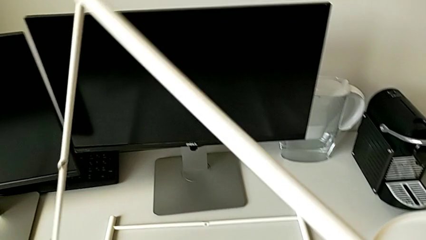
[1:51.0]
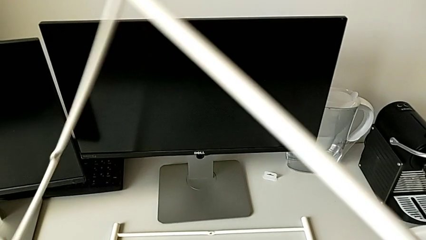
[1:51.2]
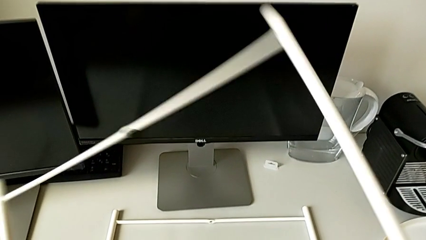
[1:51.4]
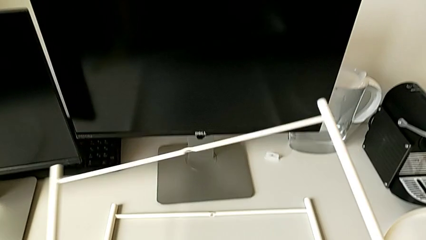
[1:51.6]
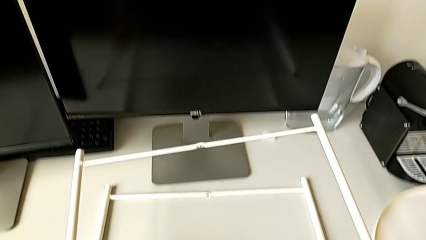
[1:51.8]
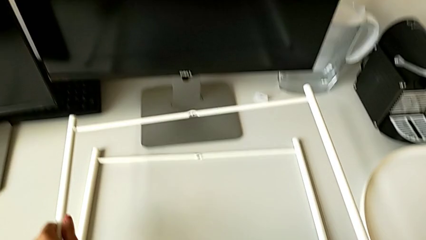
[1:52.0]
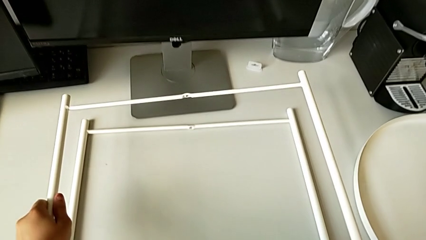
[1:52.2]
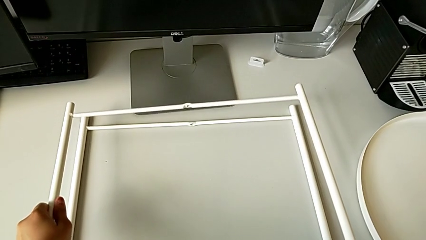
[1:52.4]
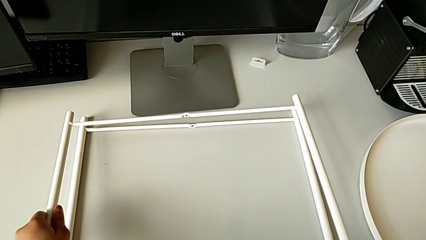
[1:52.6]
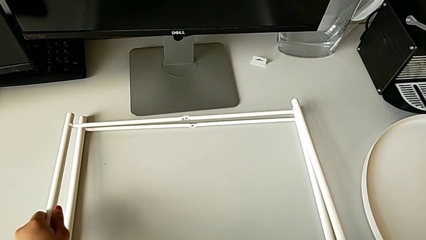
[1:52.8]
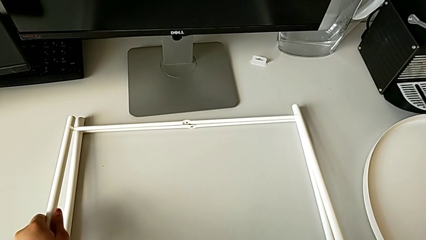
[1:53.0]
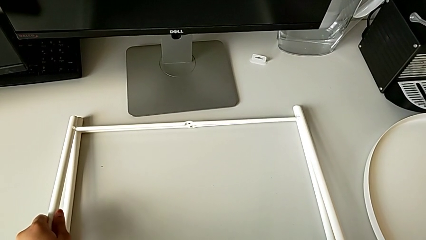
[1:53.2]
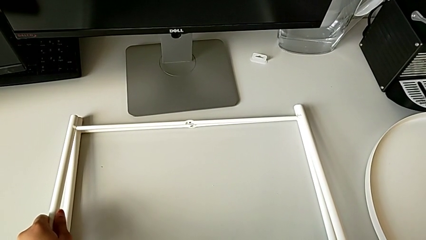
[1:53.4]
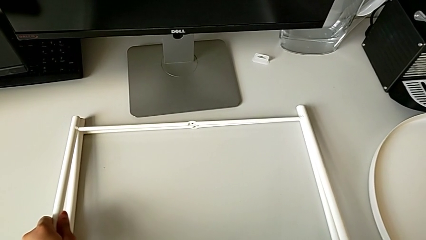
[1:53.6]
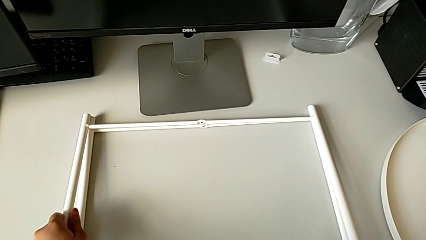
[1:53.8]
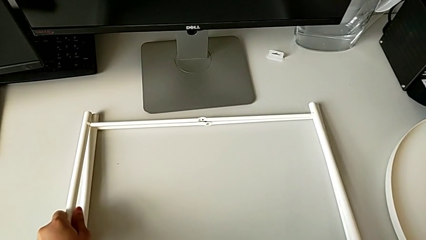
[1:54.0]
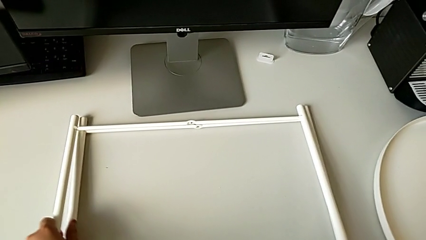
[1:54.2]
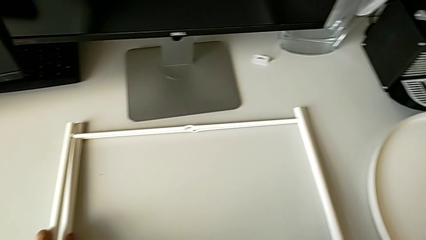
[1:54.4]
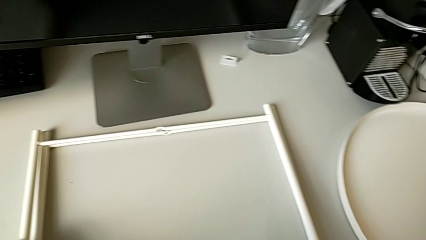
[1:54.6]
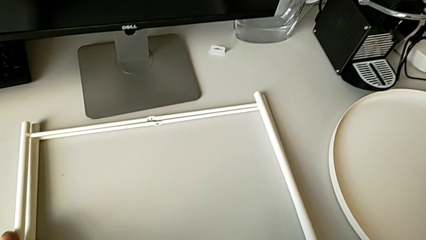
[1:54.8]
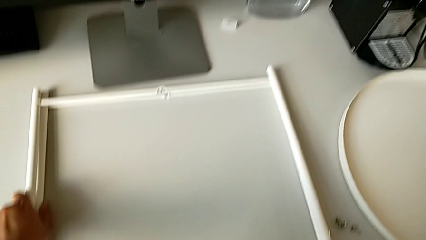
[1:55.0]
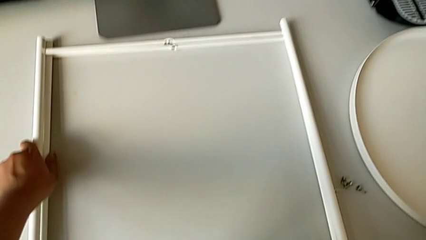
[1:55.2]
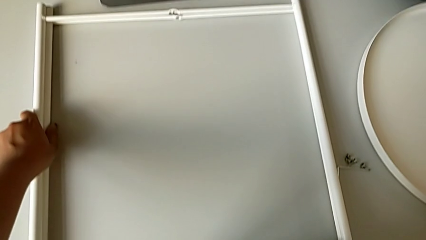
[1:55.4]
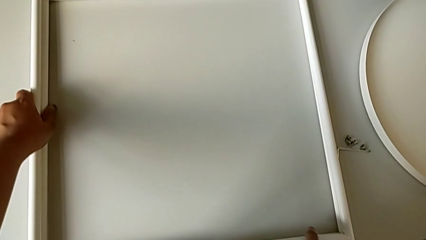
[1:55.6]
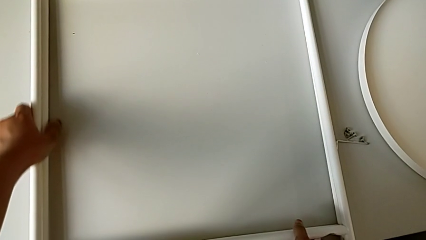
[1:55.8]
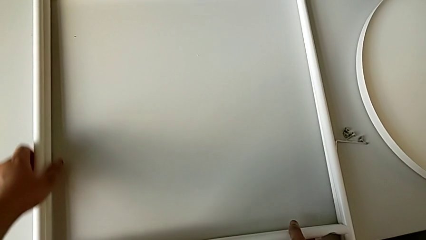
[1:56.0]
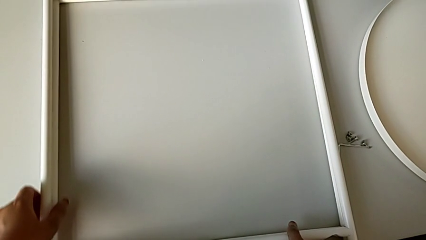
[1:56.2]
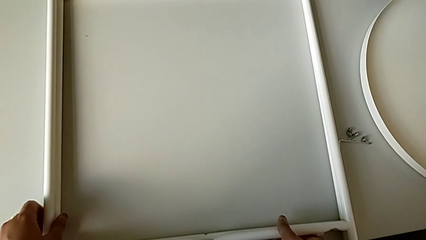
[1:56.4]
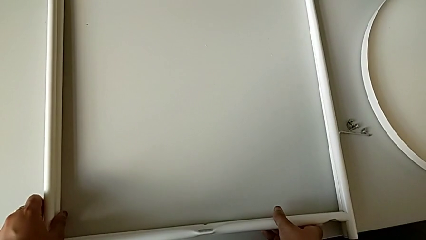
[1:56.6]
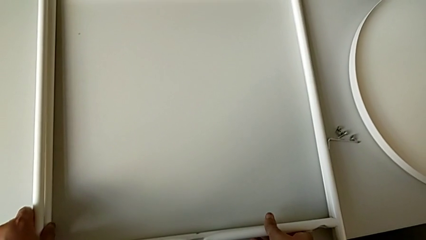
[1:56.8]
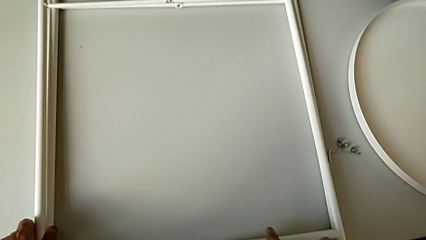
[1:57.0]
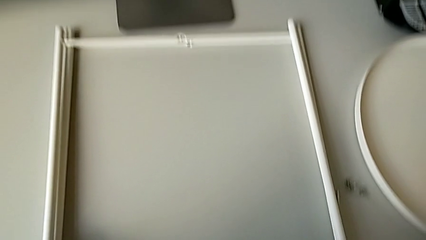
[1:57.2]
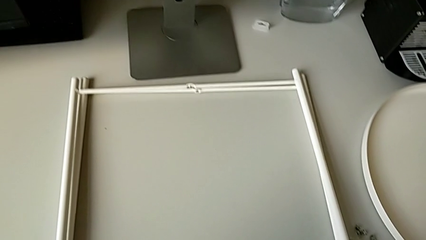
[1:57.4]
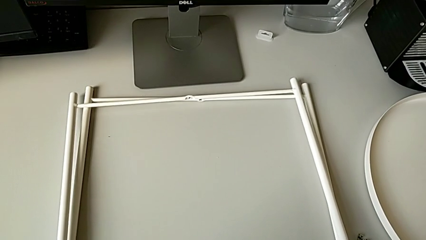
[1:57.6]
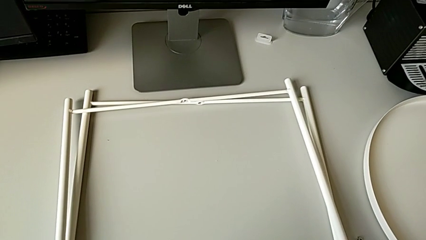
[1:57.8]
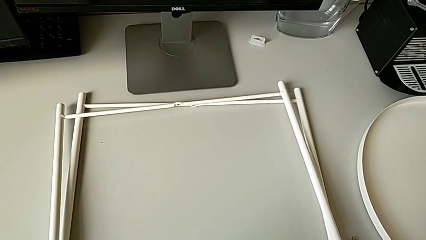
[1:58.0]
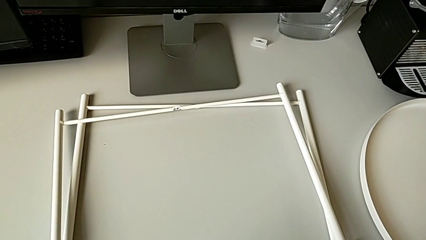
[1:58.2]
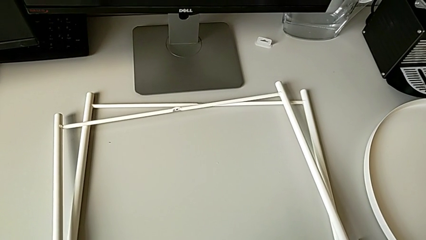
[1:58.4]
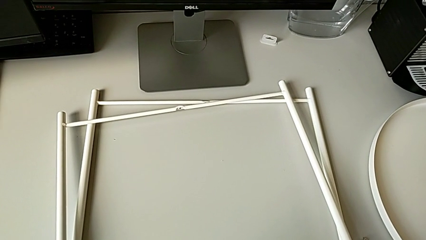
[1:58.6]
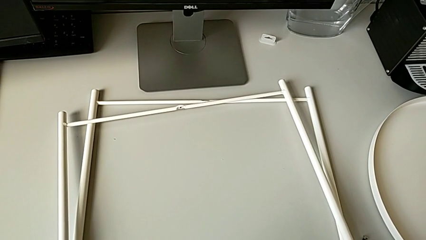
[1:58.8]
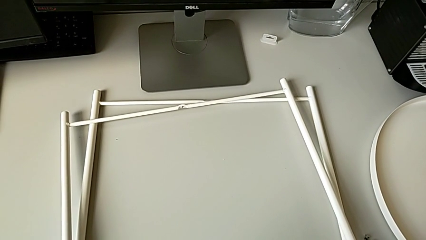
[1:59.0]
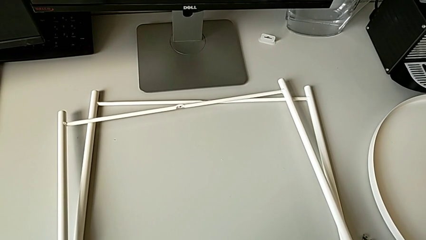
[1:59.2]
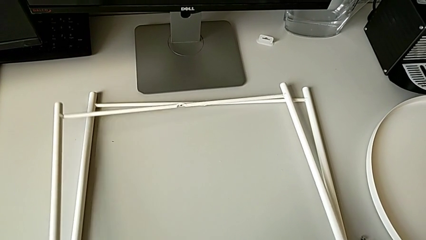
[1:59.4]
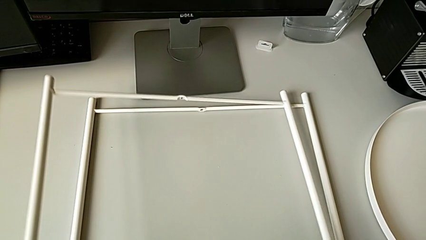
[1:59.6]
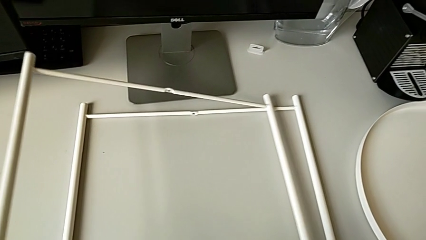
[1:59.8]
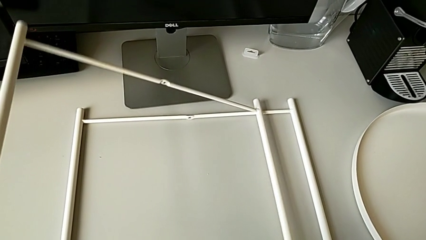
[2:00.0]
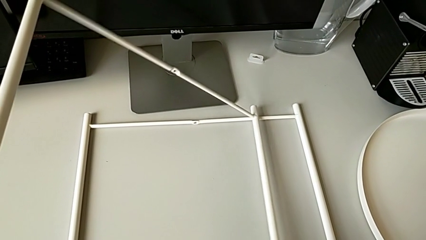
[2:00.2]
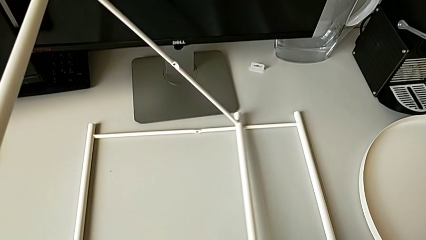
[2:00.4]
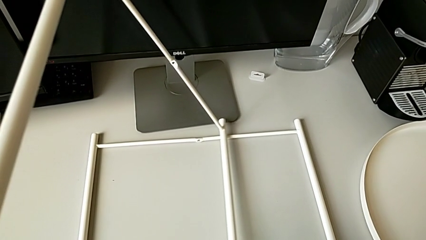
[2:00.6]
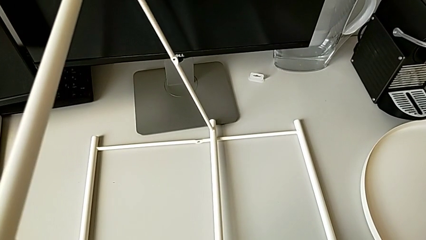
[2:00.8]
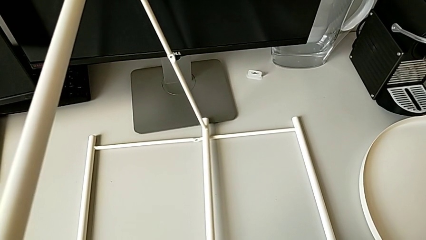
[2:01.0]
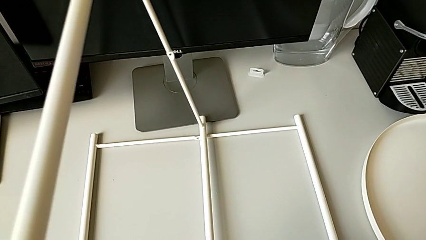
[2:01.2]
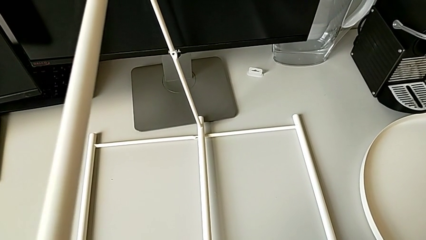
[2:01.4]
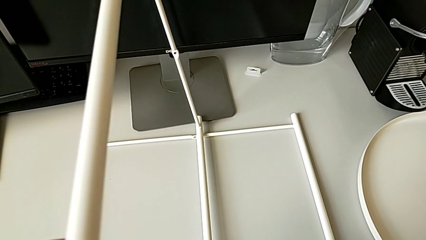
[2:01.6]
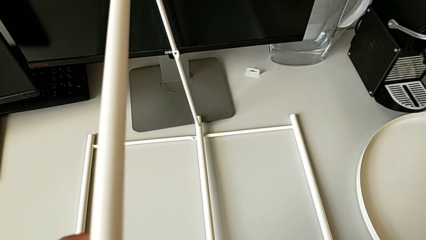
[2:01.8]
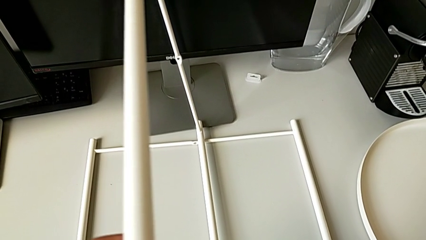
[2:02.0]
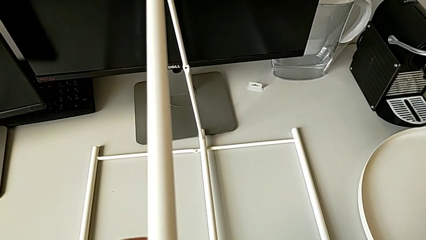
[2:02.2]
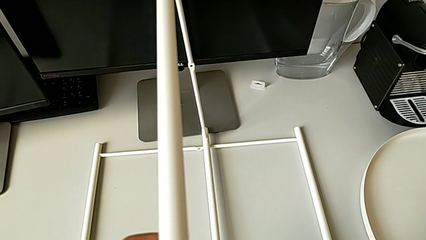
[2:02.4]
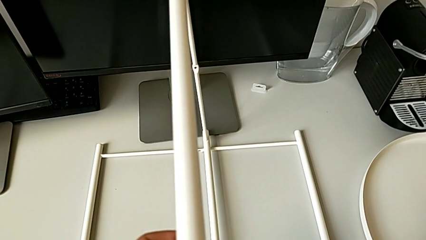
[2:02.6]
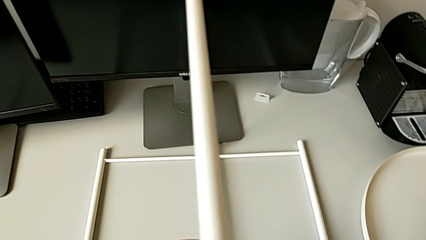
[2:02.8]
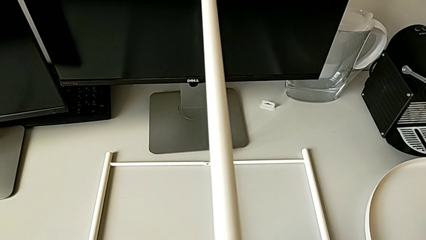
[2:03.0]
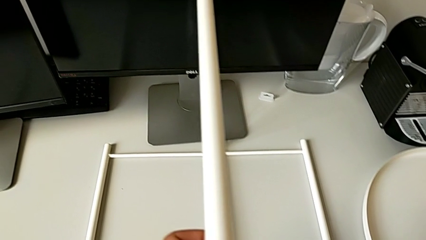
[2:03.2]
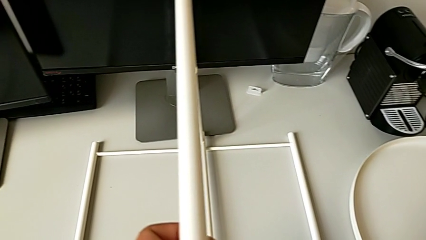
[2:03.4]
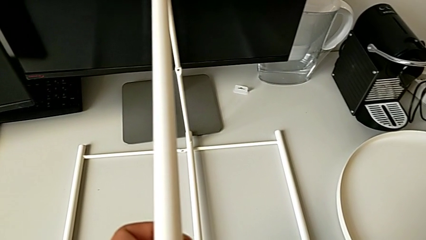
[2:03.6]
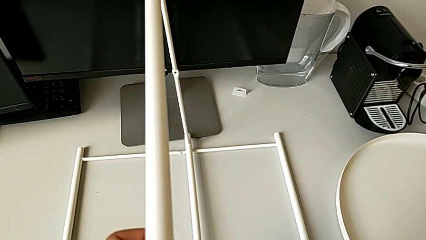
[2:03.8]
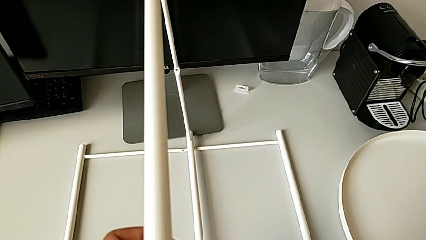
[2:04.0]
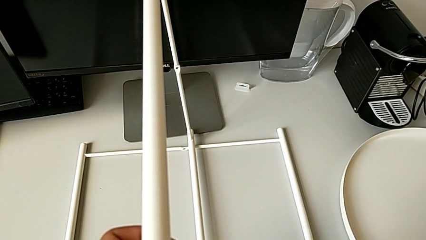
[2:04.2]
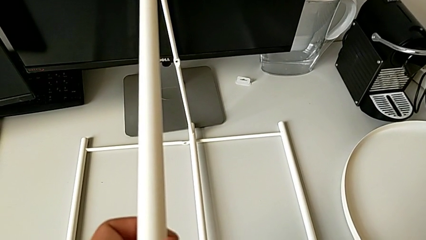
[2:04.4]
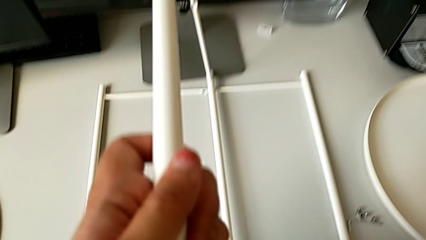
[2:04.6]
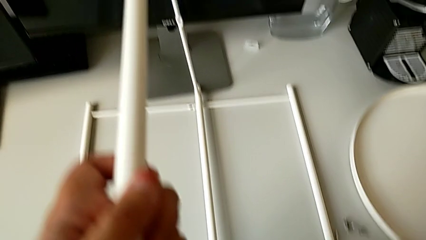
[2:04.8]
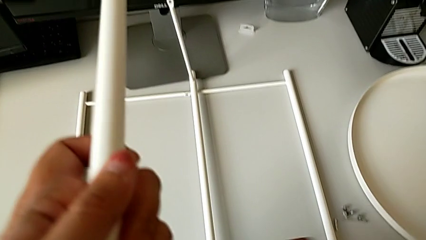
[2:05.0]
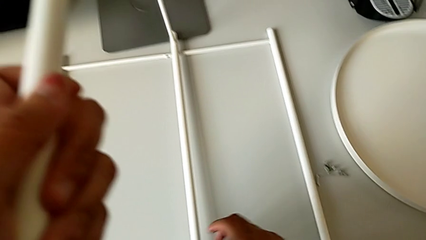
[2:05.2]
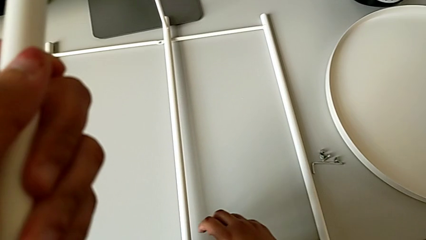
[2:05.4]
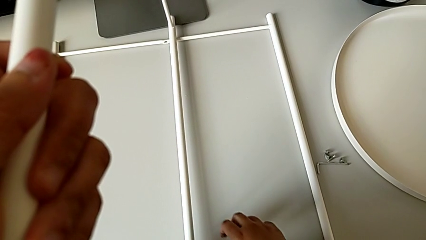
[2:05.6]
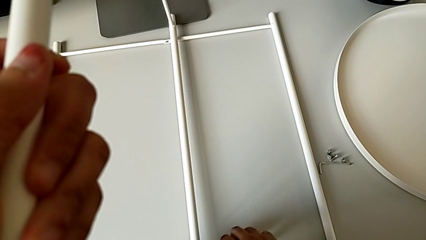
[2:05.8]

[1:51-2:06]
The camera wearer is inspecting the legs. They place the leg, grab it, slide it, lift it and hold it.

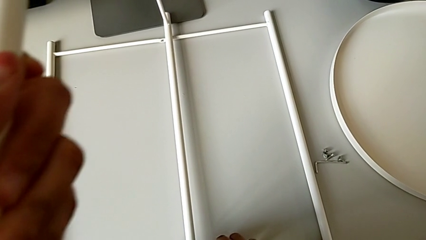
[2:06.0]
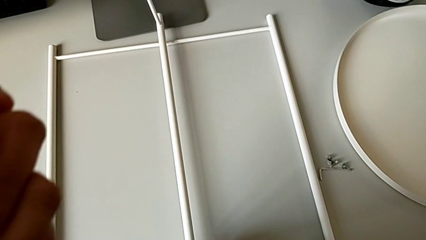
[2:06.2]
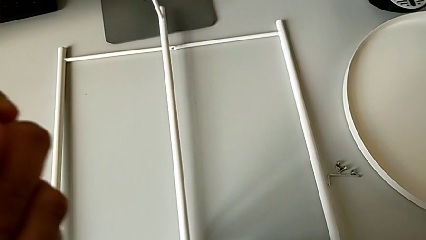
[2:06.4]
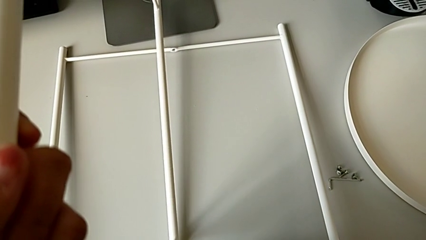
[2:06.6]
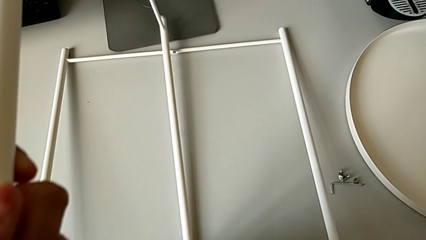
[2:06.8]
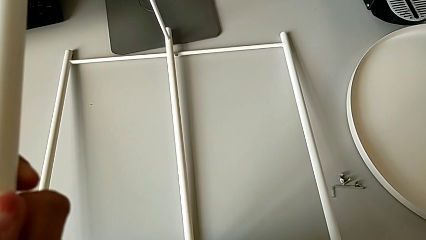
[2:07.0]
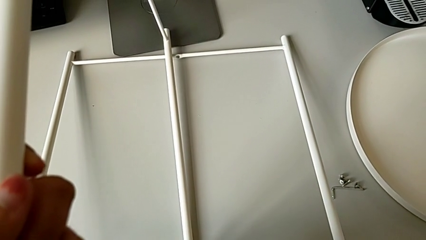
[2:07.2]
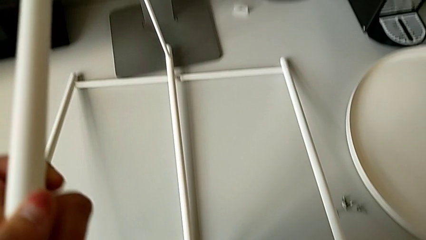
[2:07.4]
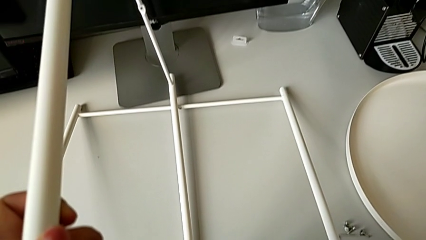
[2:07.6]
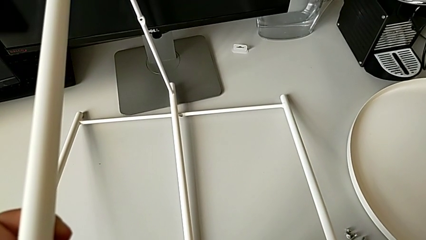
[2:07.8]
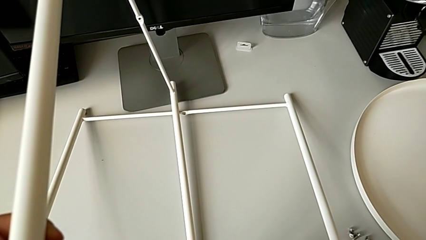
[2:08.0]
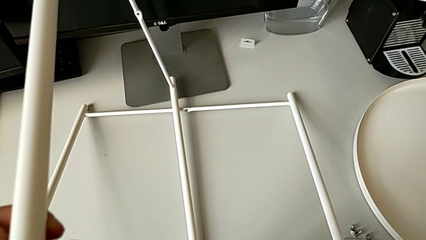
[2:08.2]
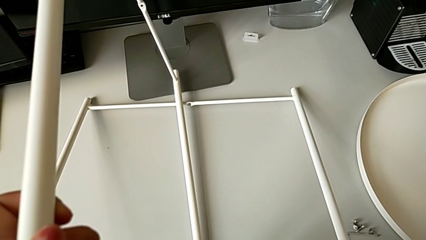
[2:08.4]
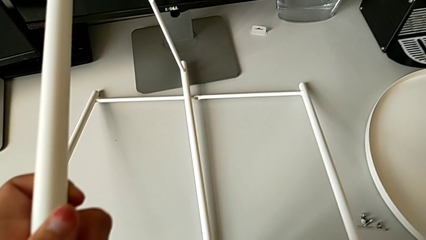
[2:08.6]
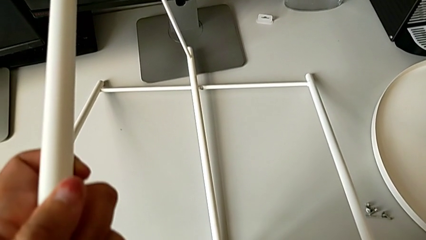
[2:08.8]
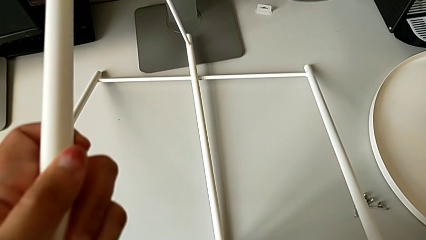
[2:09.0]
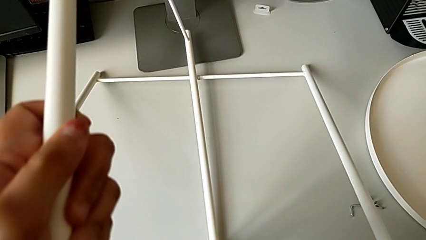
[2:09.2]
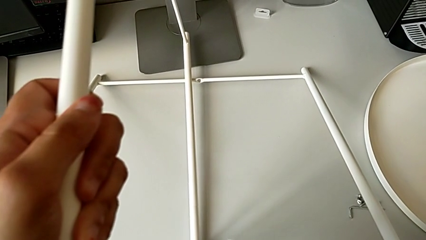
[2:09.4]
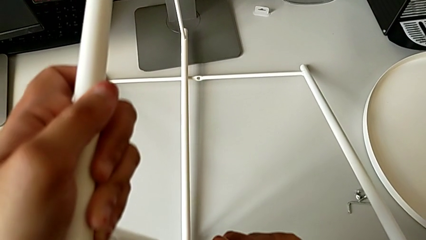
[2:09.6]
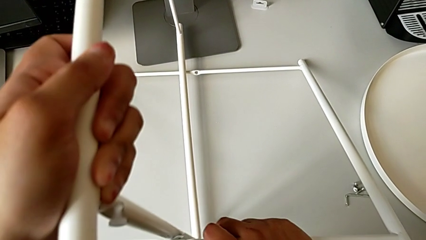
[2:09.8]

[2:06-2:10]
The camera wearer is trying to assemble the legs. They grab the leg and lift it.
